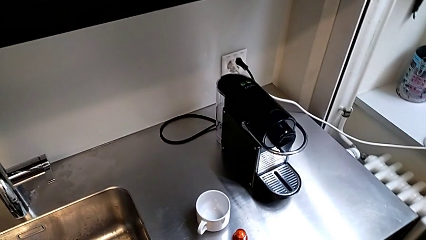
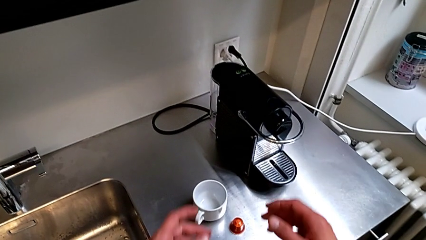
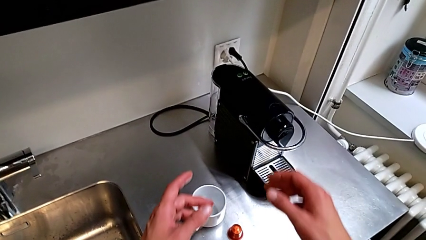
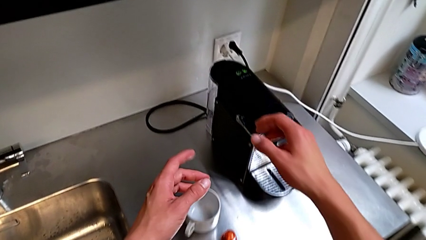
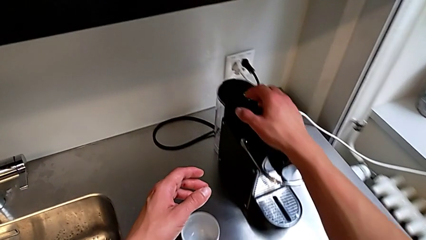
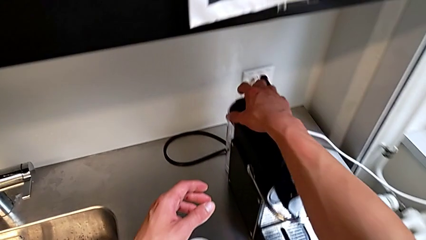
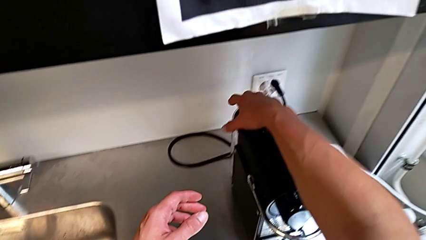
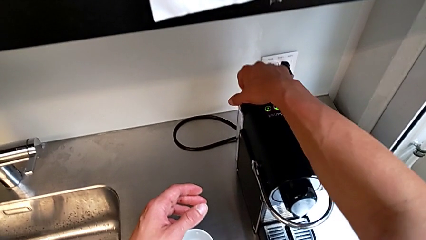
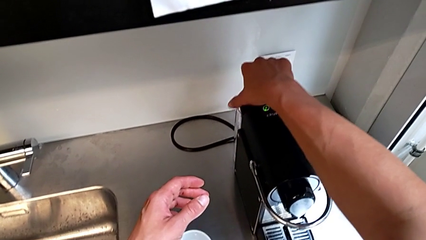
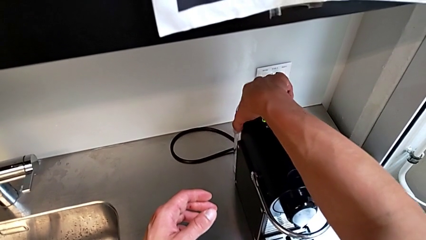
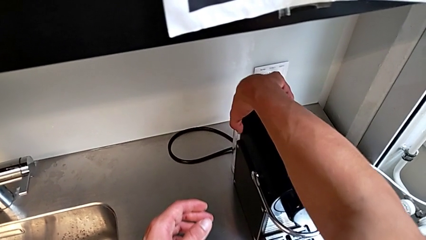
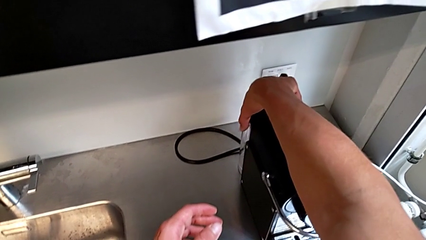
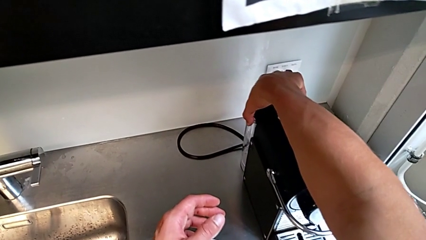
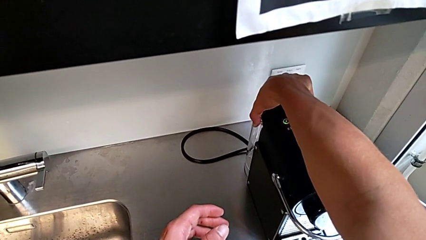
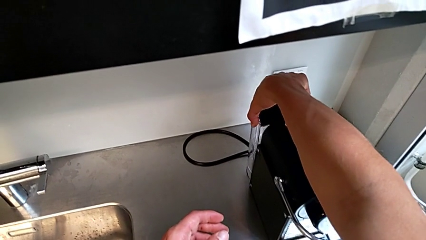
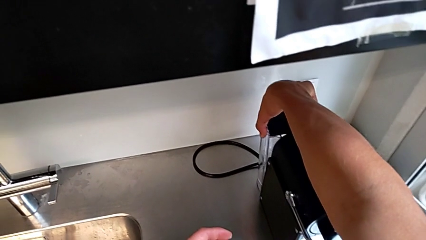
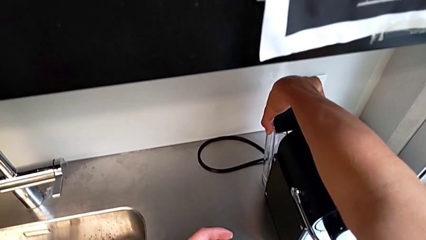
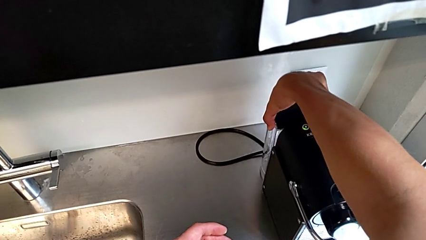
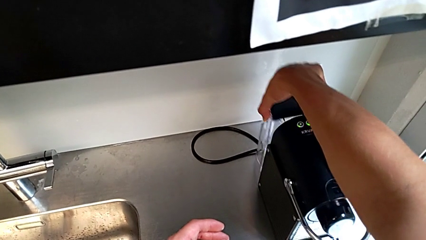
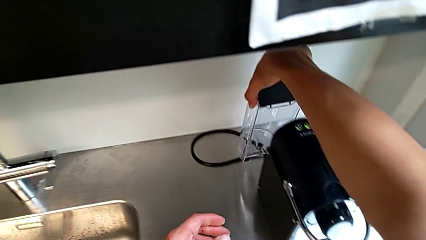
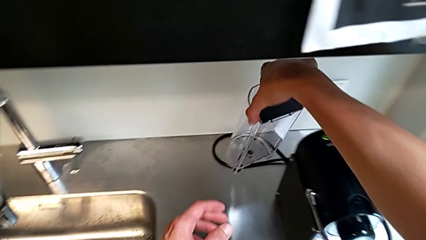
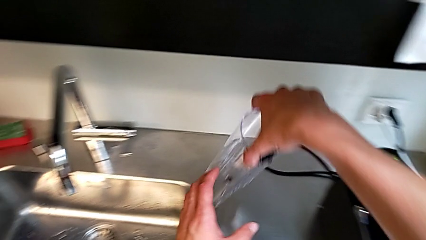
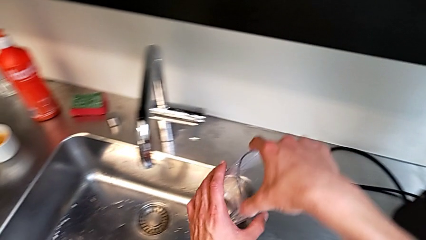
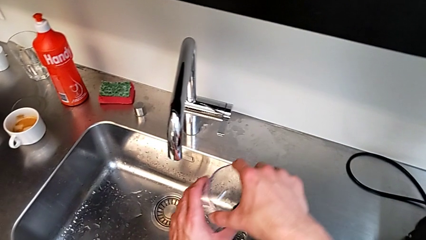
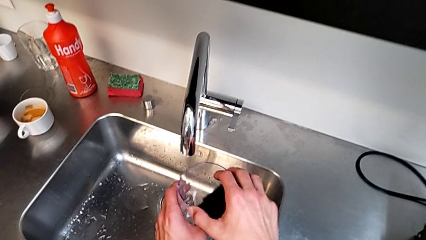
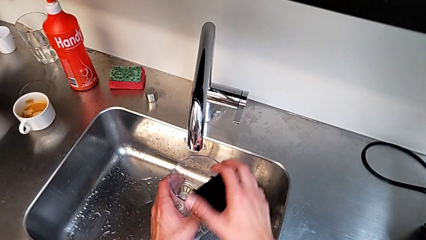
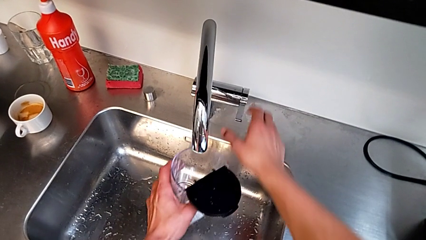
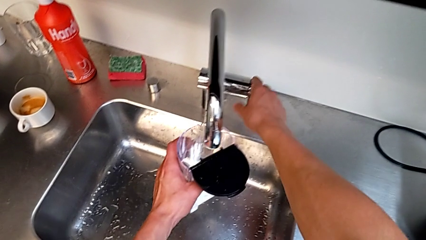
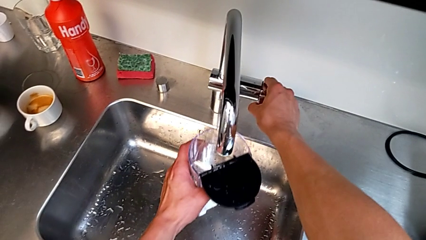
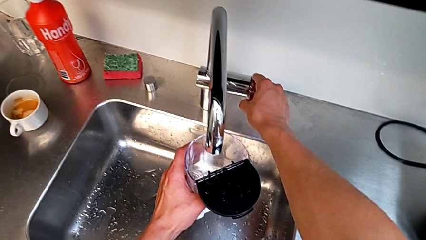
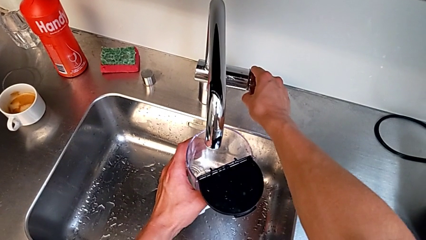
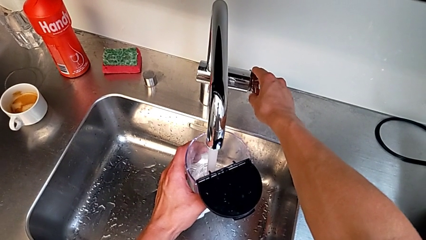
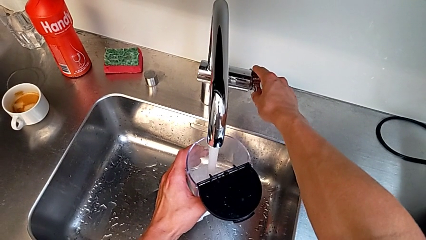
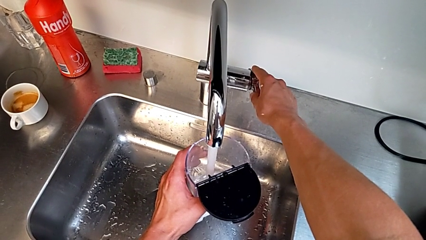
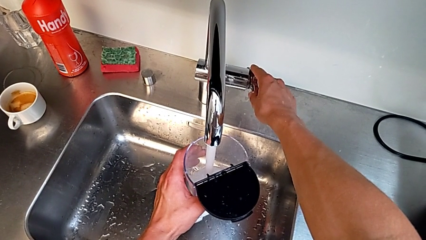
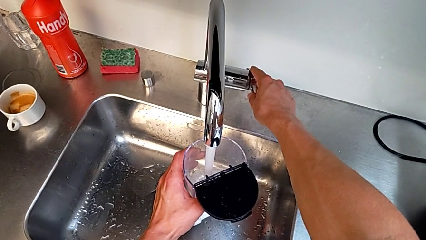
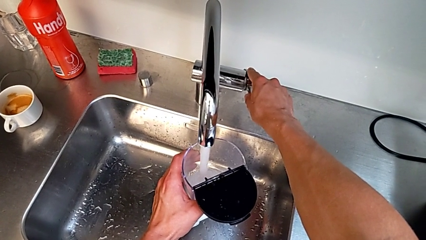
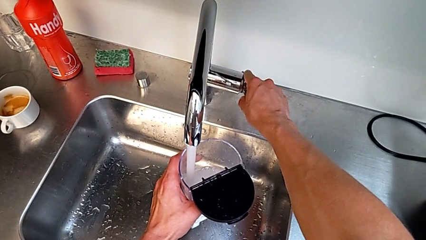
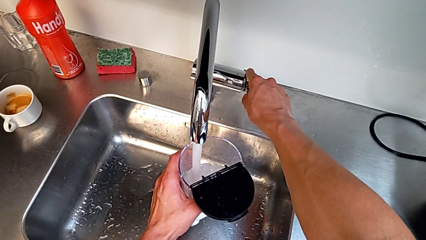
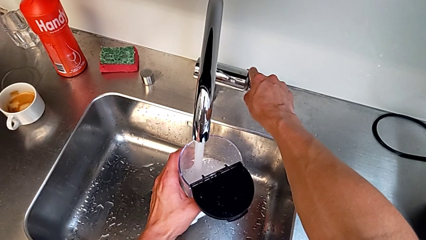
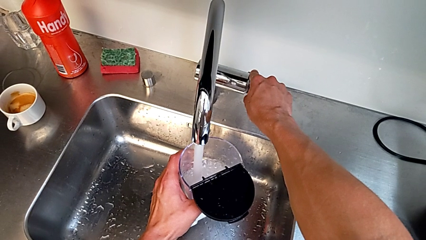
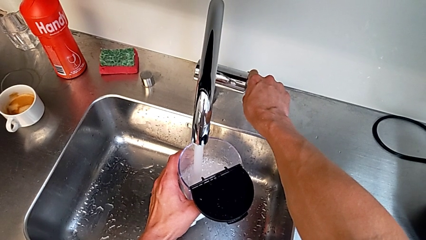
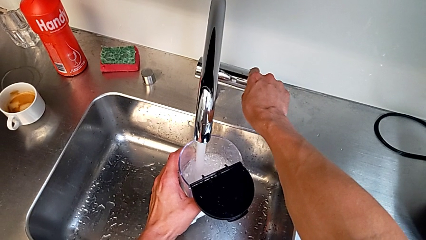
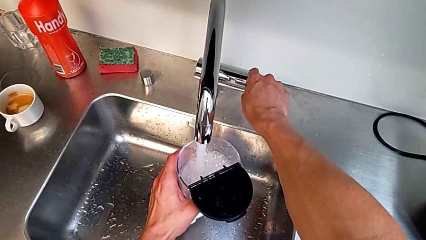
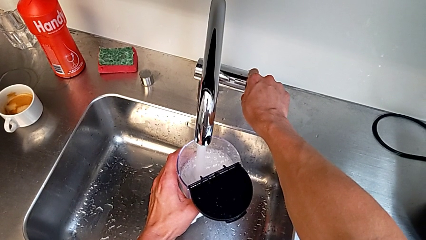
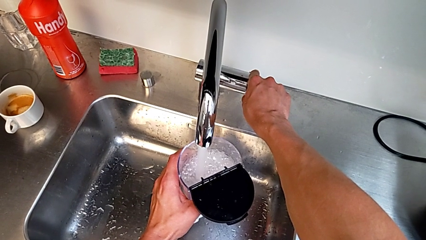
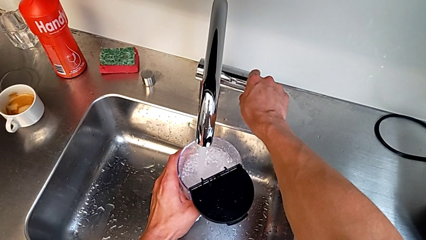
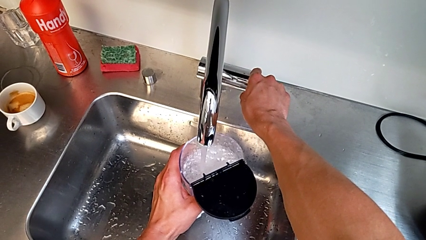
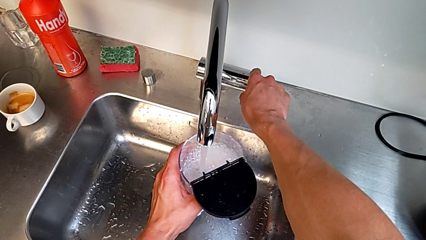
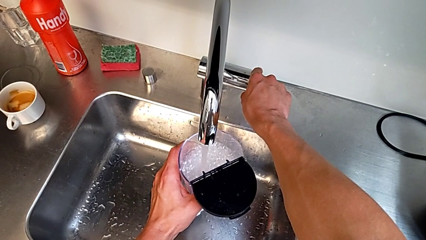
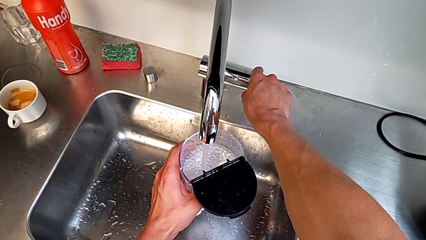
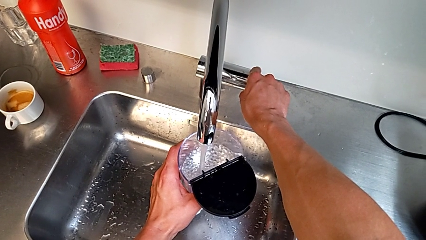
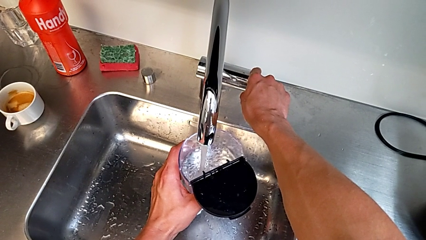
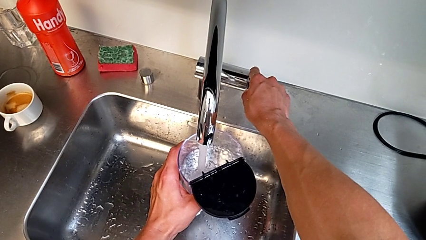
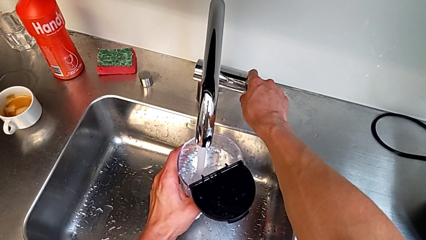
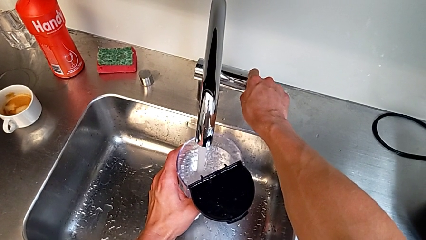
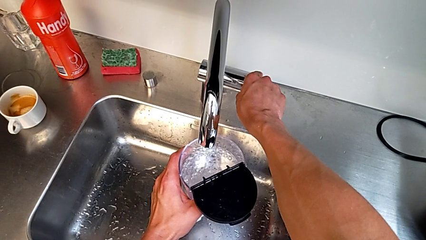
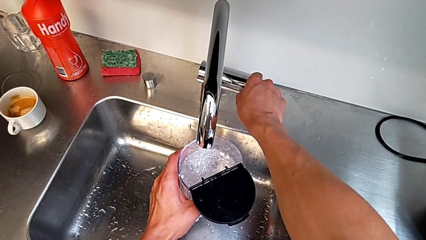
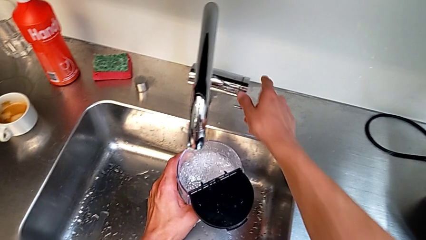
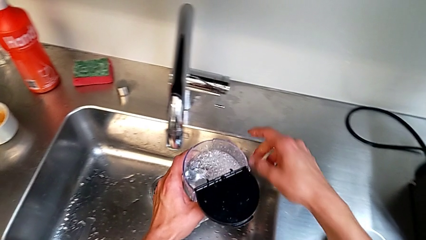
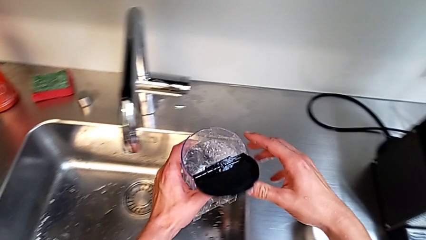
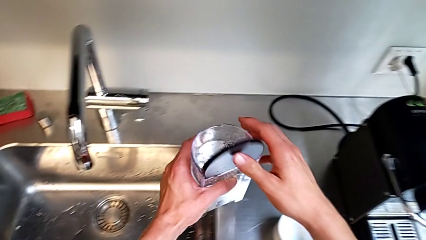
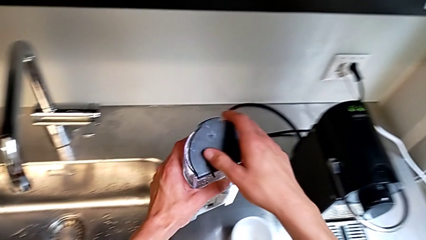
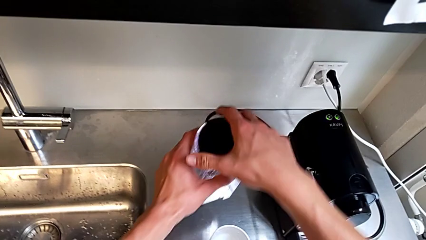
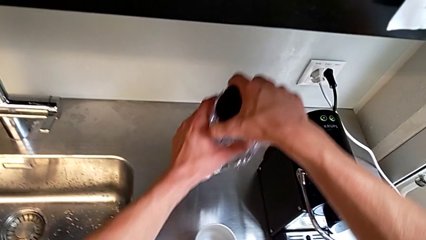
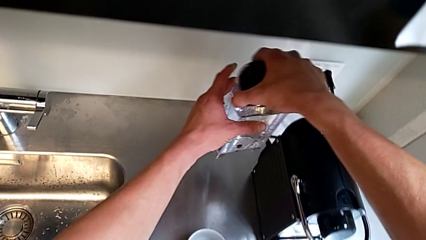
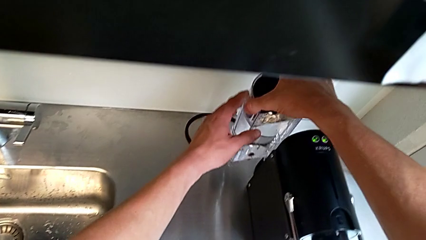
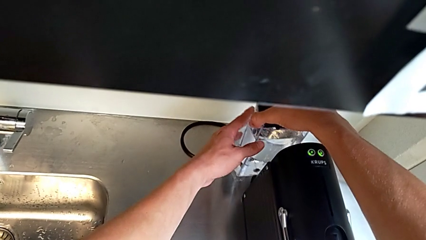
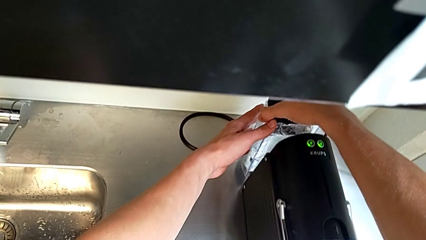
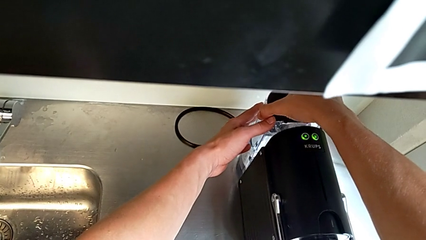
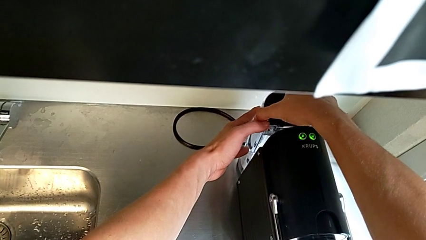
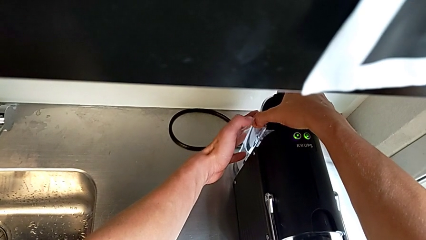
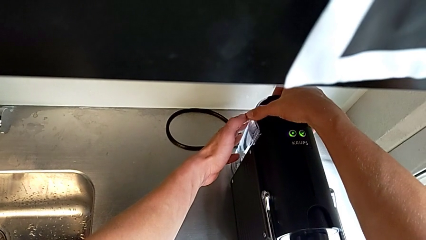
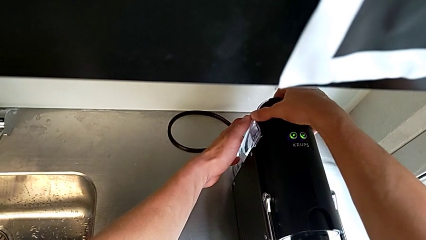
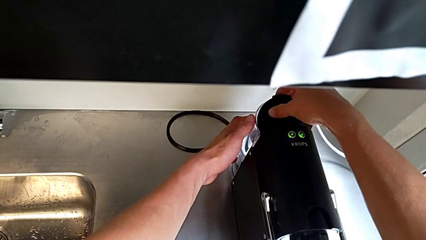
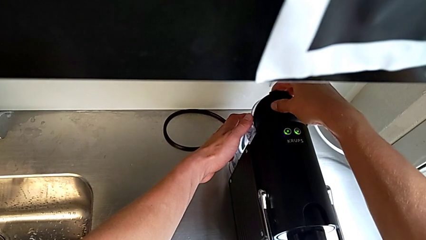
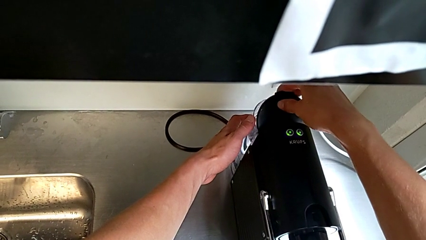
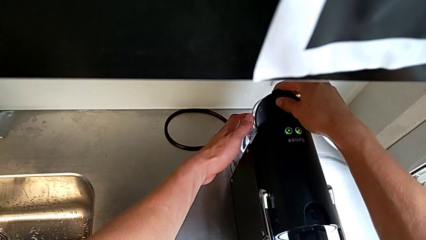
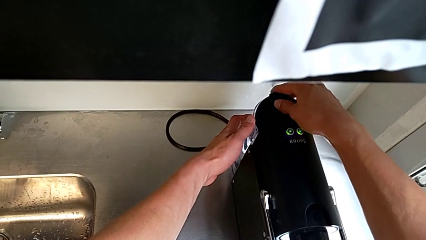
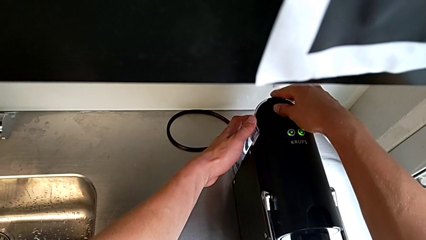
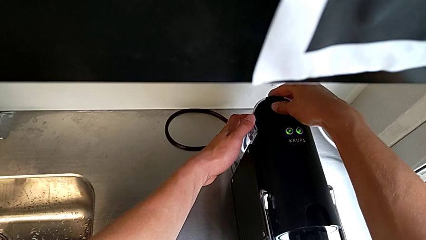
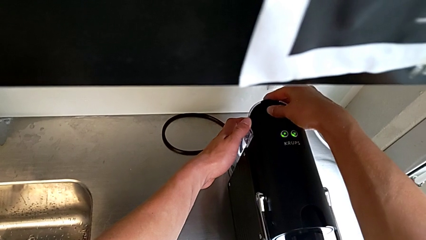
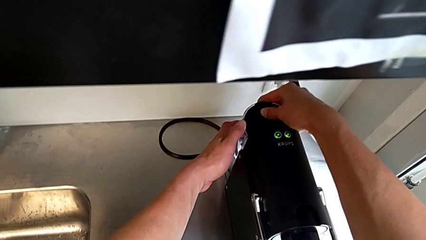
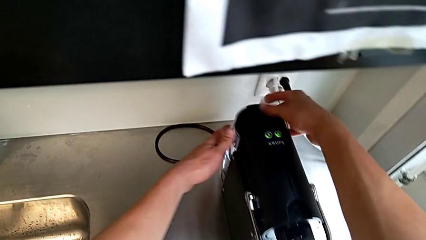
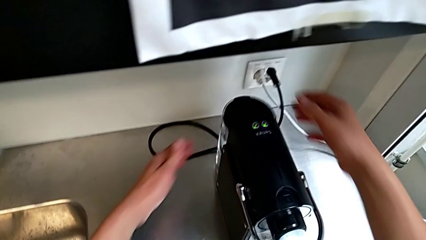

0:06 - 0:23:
The camera wearer pours some water. They approach the lid, open it, grab the water container, lift it, approach the faucet, open it, pour the water container and close the faucet, all with the right hand. They lift the water container with the left hand. They close the lid, approach the espresso machine, insert the water container, approach the lid, open it and close it, all with the right hand.
